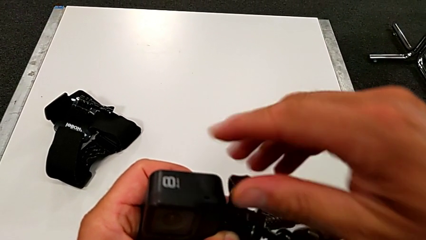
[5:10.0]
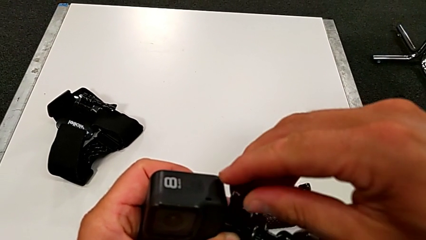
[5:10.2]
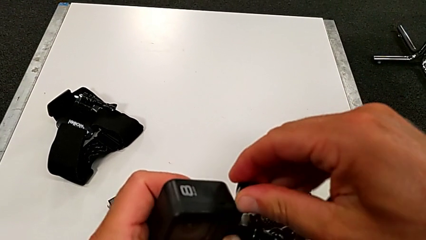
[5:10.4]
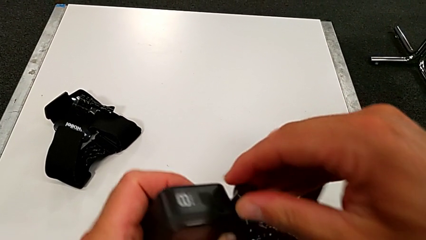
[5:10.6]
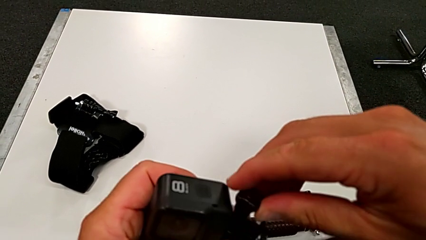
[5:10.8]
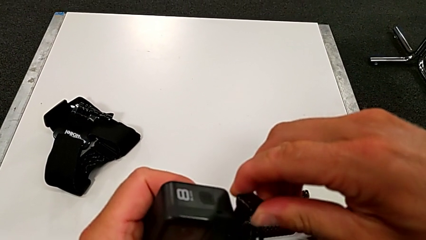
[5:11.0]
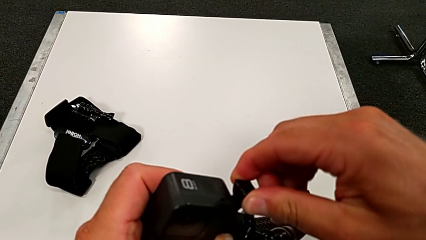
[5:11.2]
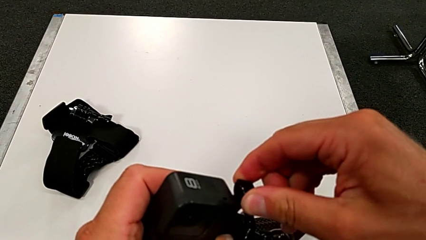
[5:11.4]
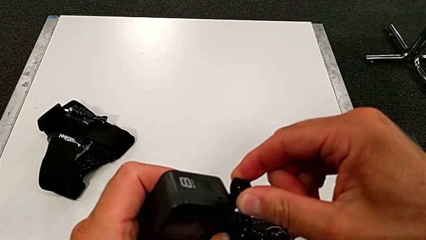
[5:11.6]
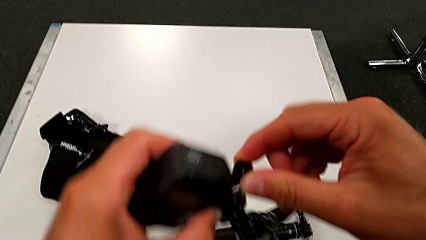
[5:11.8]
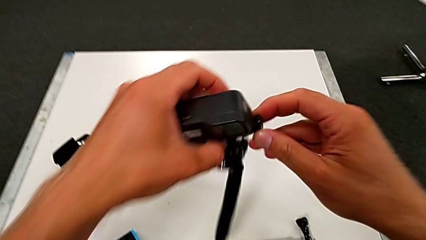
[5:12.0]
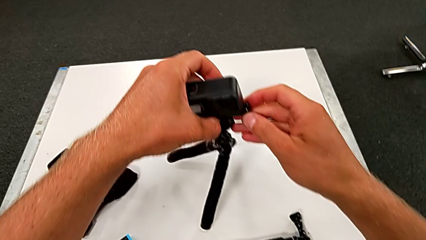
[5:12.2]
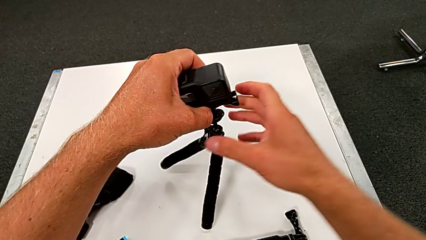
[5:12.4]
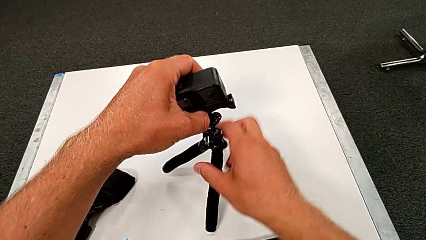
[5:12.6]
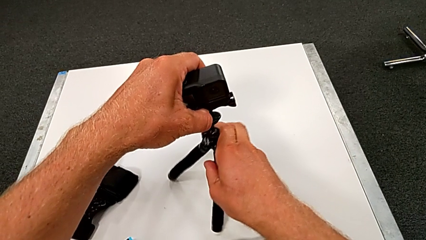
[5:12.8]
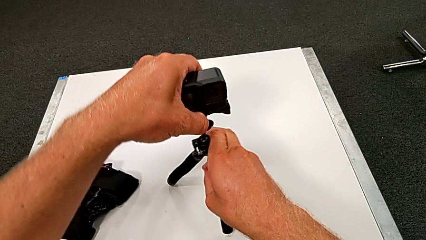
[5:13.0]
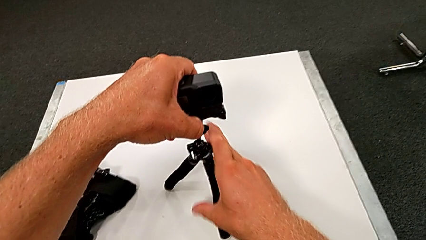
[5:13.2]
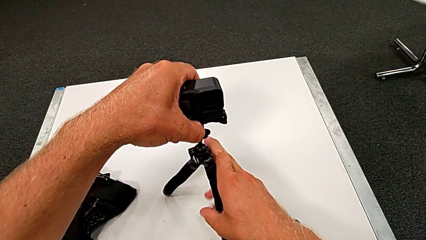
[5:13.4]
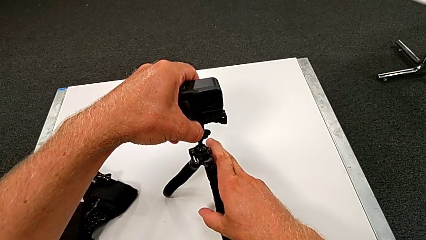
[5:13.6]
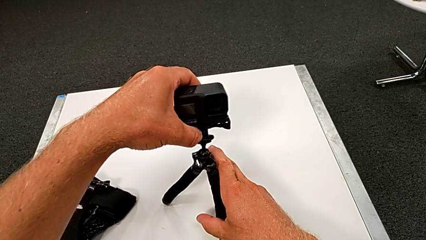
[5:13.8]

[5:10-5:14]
The camera wearer is assembling the GoPro to the tripod. They screw the screw and place the tripod.

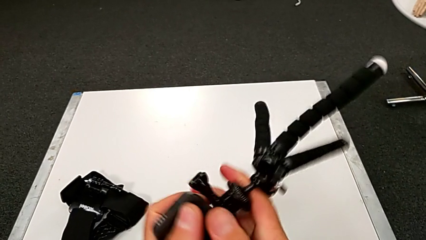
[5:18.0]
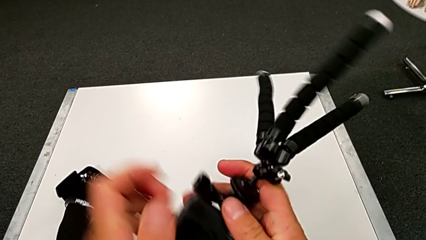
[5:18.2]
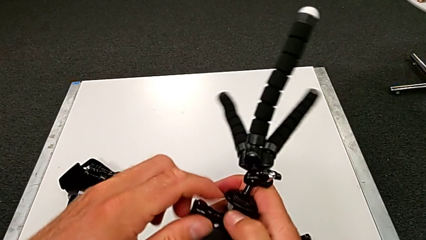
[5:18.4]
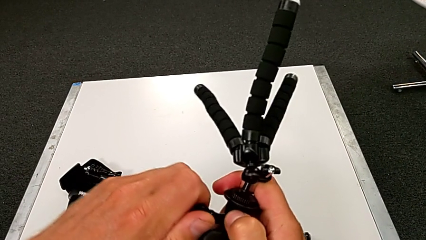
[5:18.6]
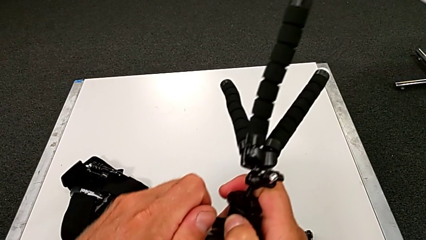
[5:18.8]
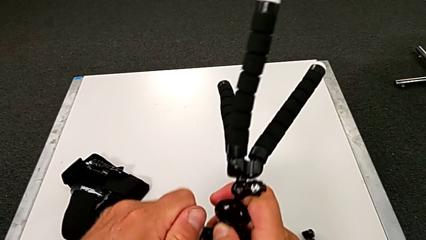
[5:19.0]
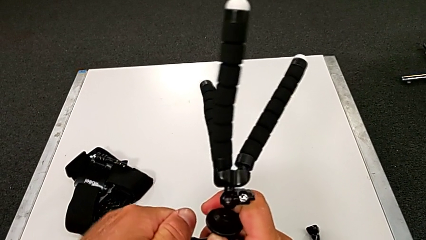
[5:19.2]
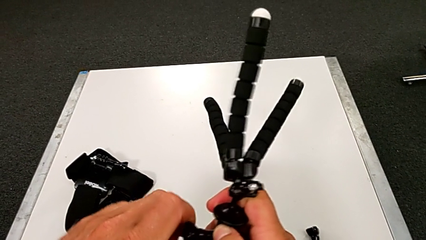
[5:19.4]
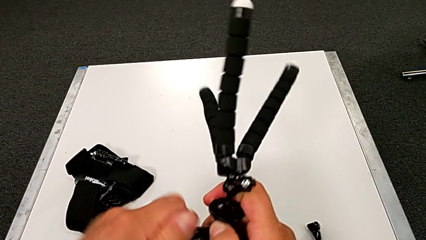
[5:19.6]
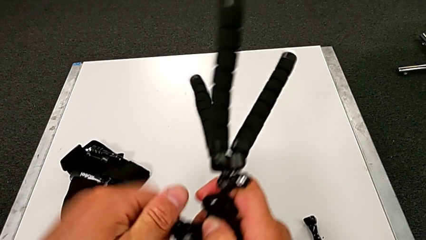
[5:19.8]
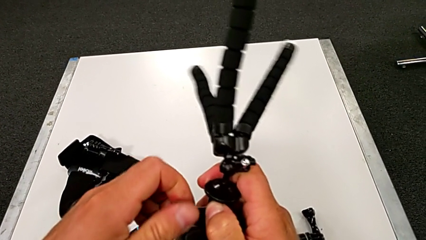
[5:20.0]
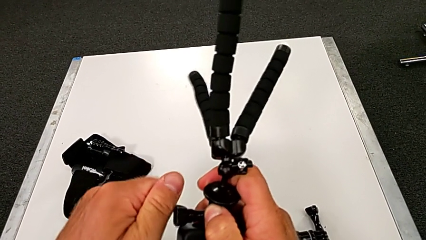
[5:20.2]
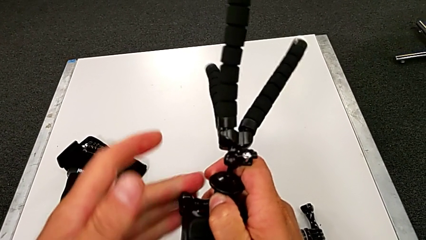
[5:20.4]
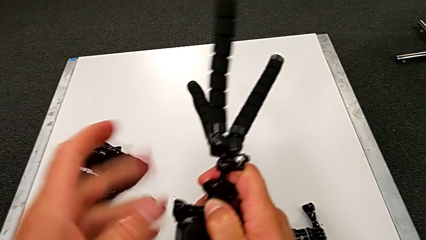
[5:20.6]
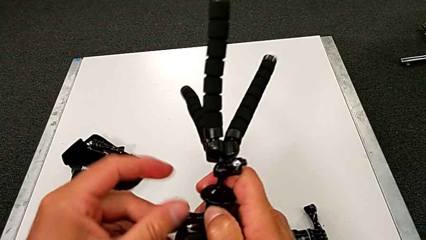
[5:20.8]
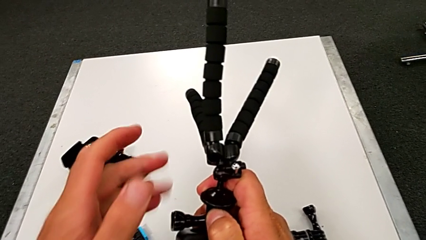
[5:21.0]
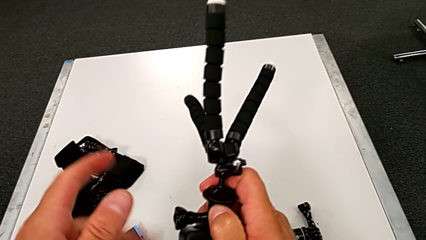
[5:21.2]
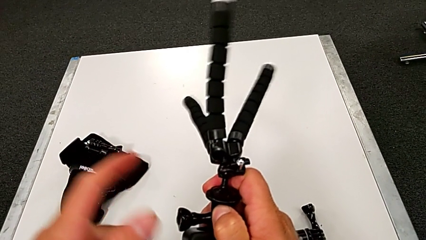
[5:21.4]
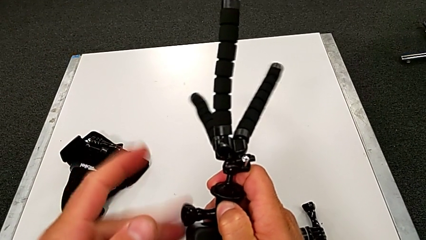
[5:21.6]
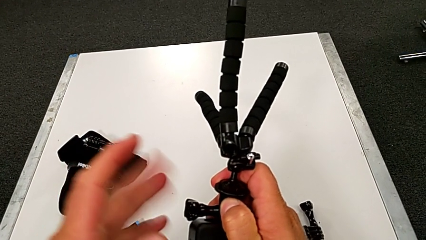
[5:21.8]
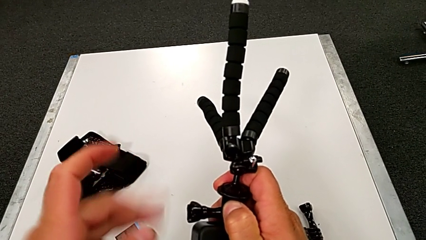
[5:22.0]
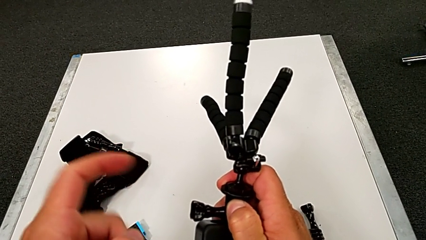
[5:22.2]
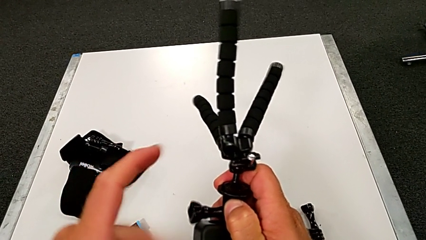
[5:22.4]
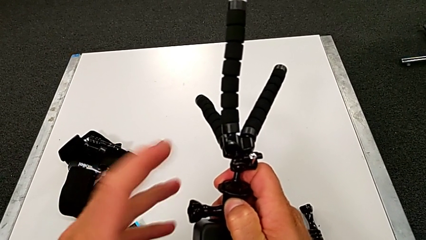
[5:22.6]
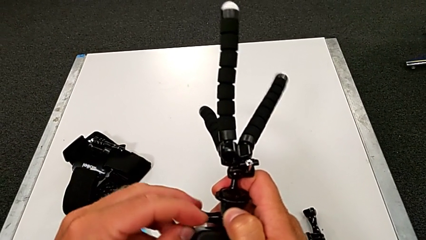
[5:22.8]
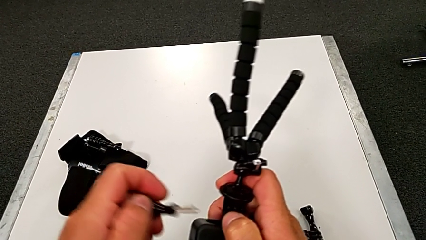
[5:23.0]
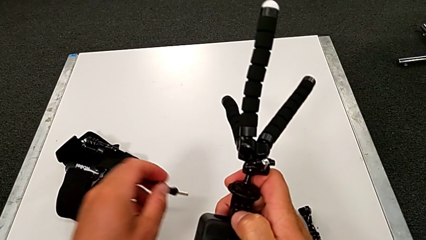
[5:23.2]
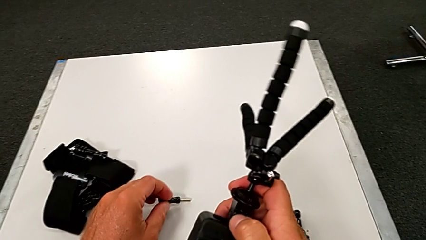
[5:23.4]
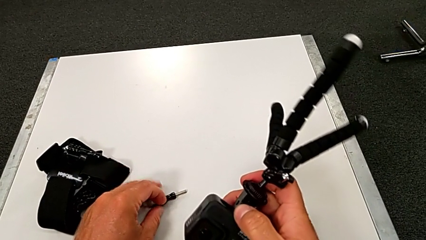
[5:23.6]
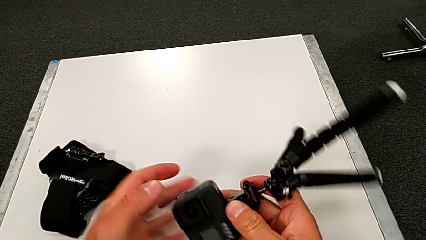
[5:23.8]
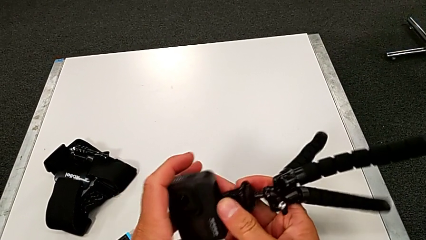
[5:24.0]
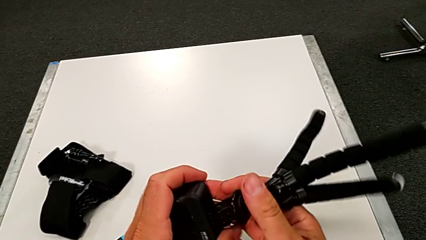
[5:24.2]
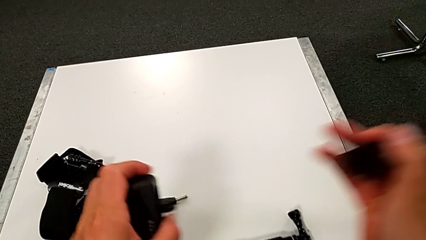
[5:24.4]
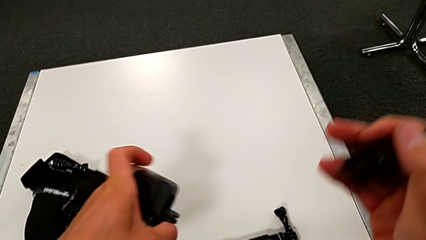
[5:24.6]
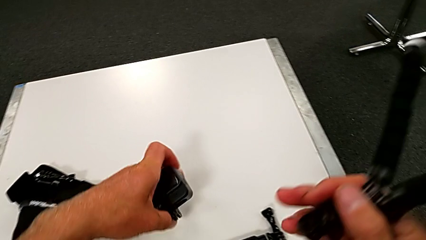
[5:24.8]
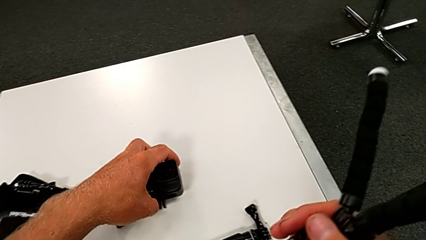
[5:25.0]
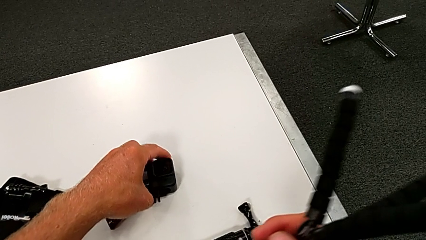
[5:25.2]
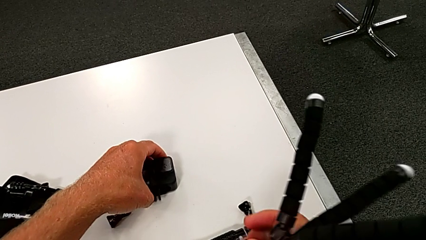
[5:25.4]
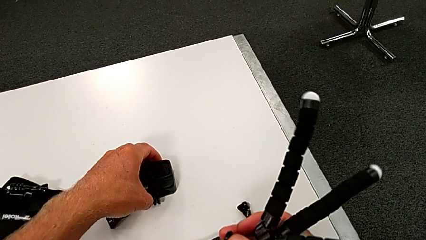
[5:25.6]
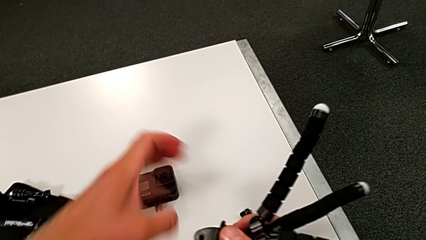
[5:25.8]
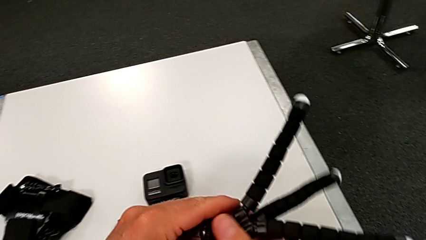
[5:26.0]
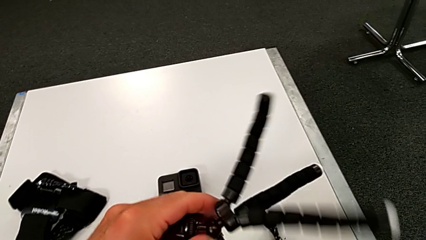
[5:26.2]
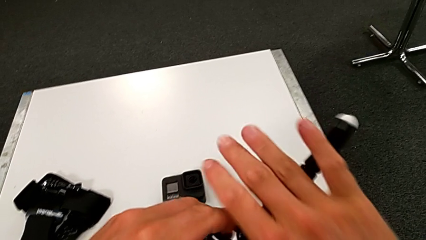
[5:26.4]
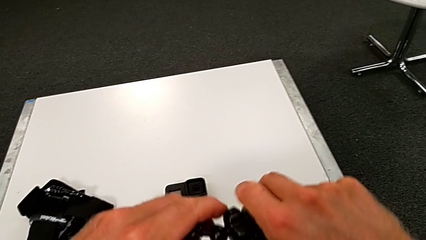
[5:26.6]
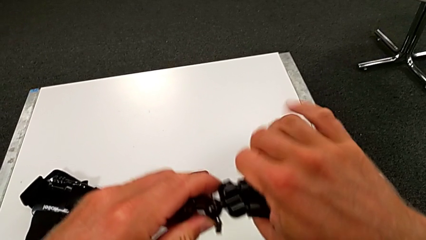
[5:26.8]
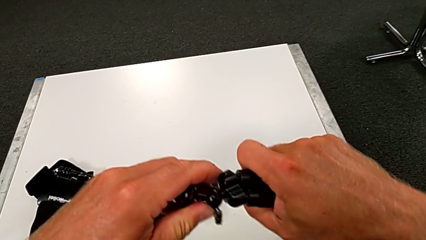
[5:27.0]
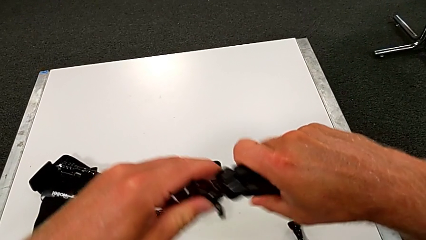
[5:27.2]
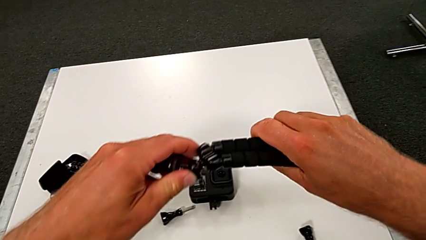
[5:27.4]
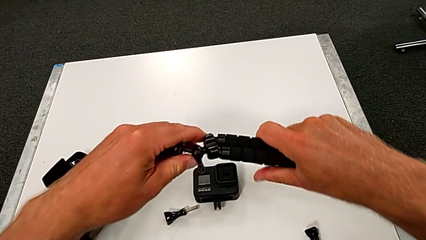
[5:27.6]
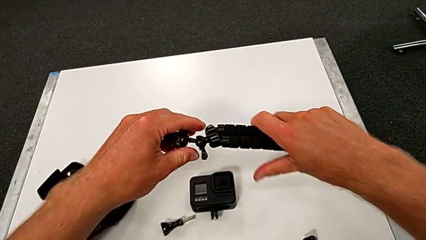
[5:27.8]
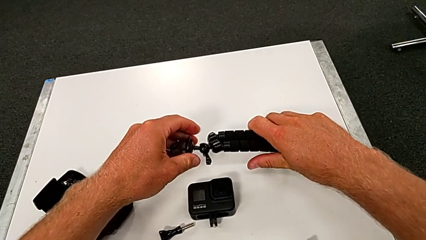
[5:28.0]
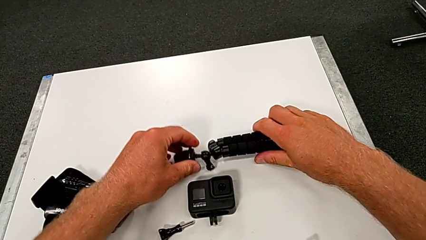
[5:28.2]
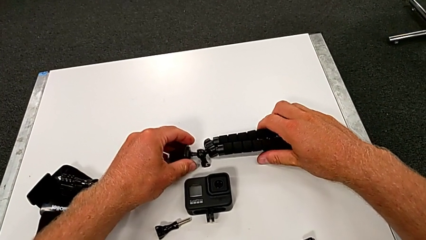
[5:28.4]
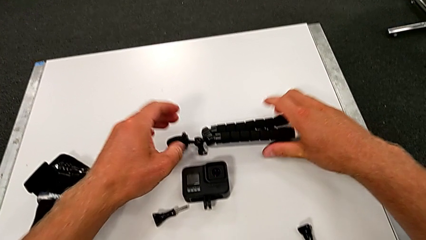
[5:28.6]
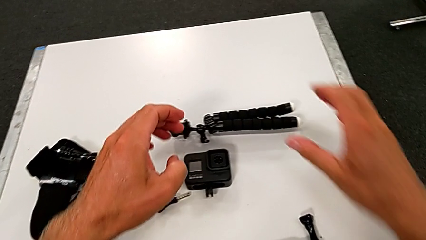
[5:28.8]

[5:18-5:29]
The camera wearer disassembles the GoPro's tripod. They grab the tripod, unscrew the screw, withdraw it, withdraw the GoPro, close the tripod and place it.
